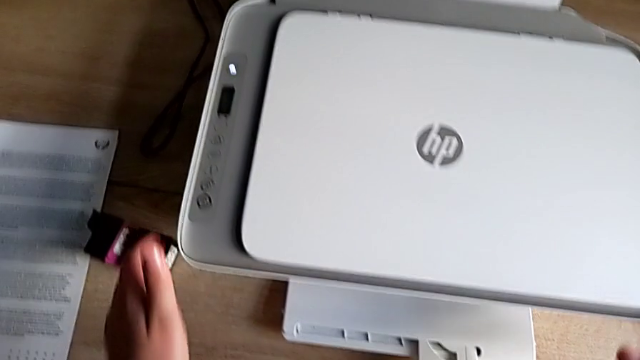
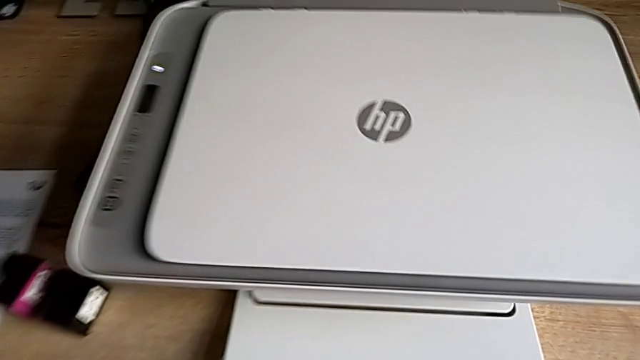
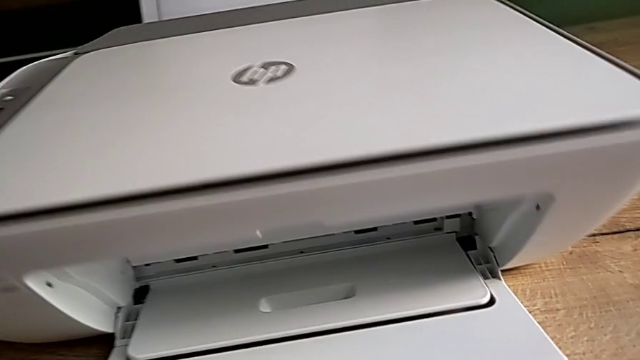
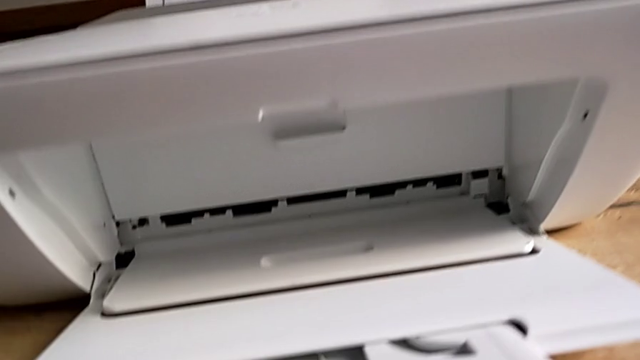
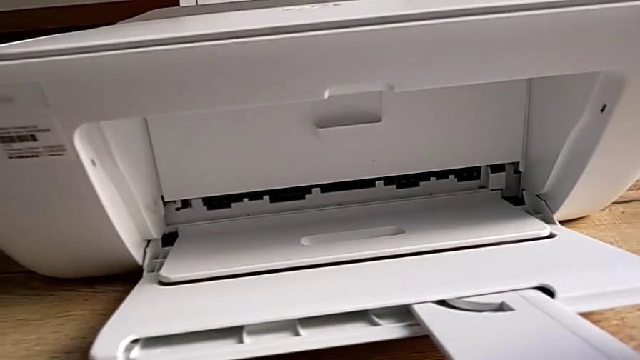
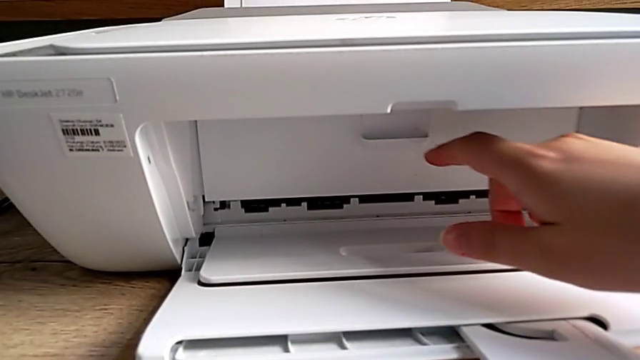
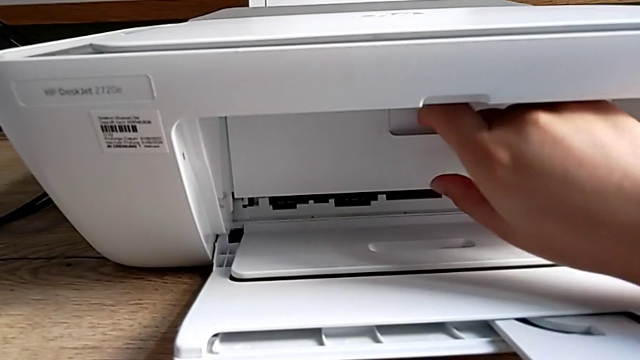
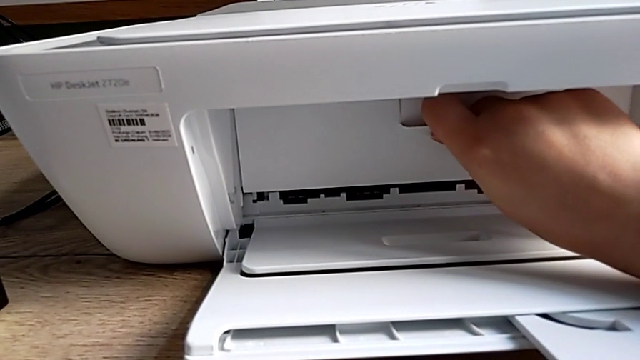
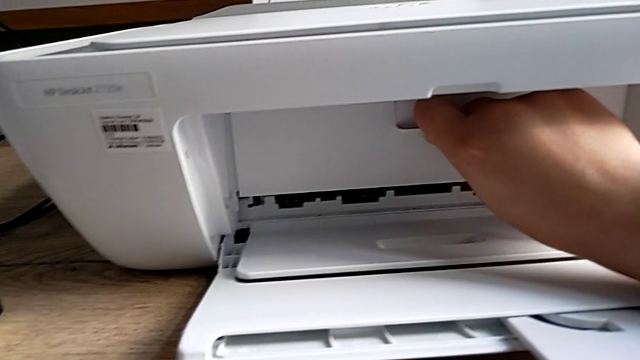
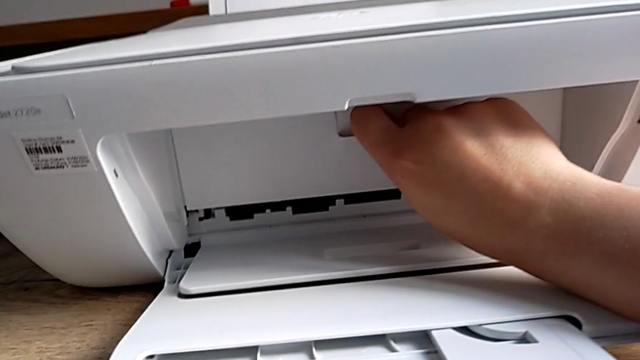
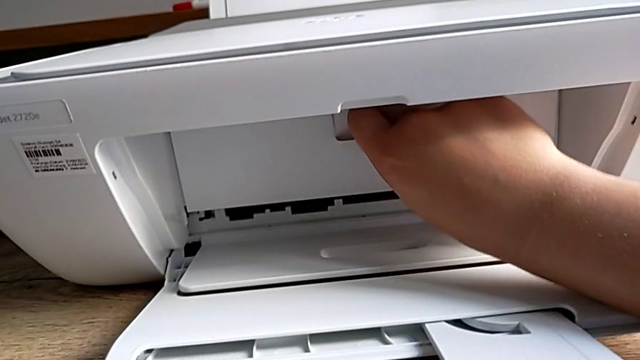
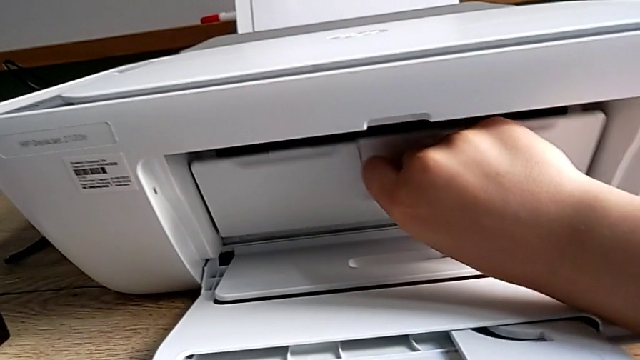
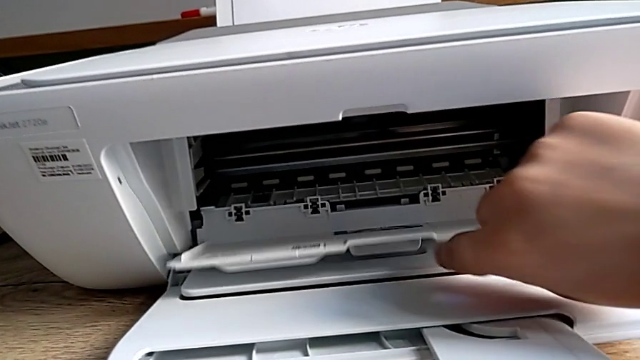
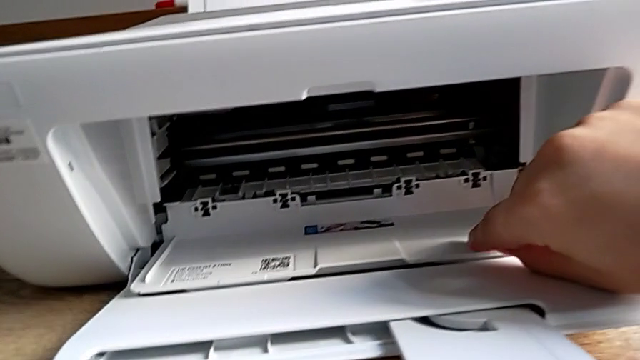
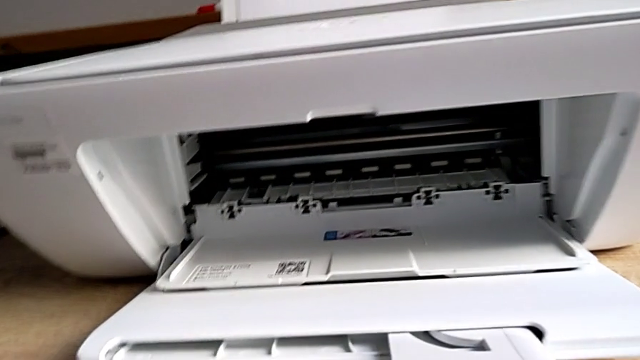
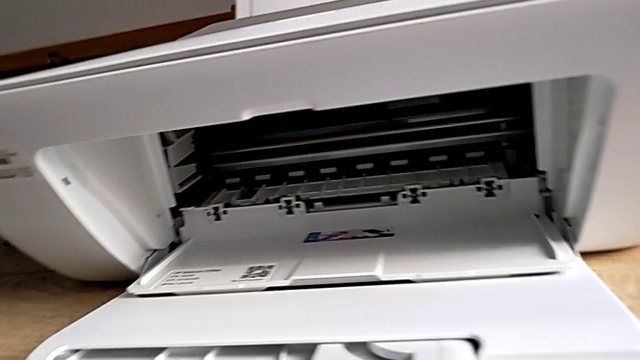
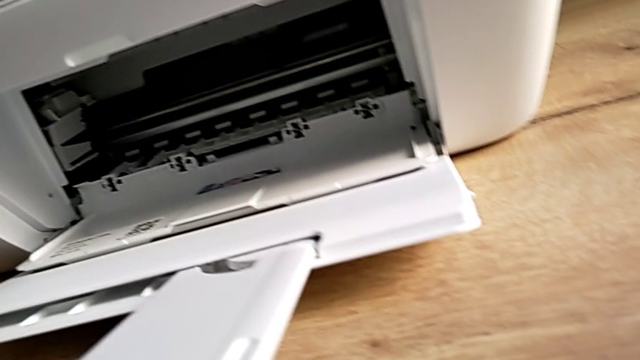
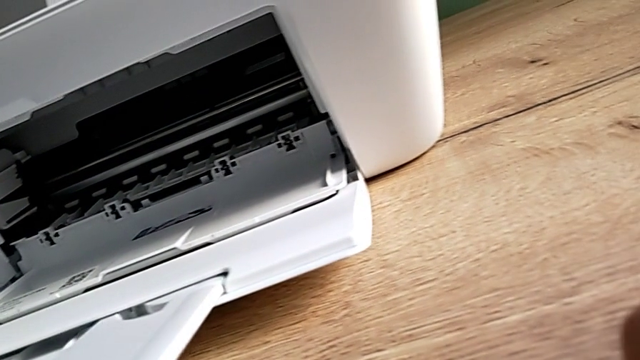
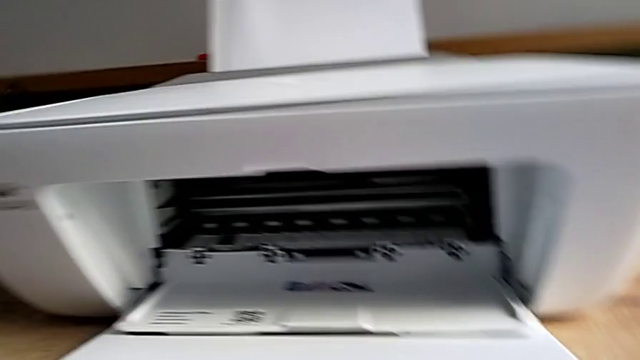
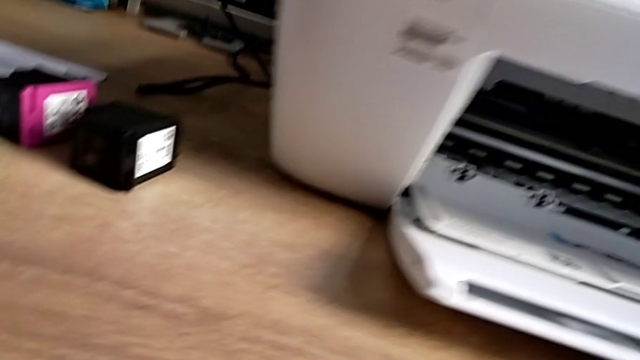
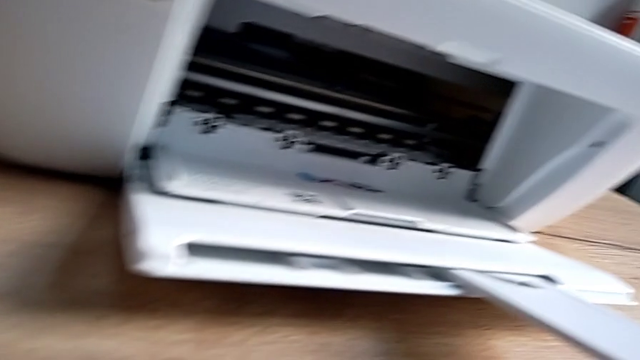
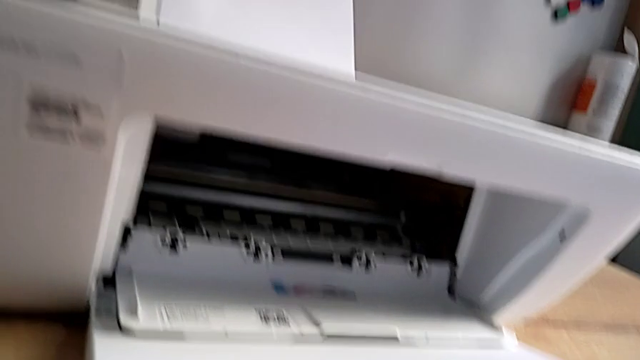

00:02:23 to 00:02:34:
The camera wearer is exchanging their left ink cartridge. They grab the cartridge gate, pull it, open it and inspect the printer.

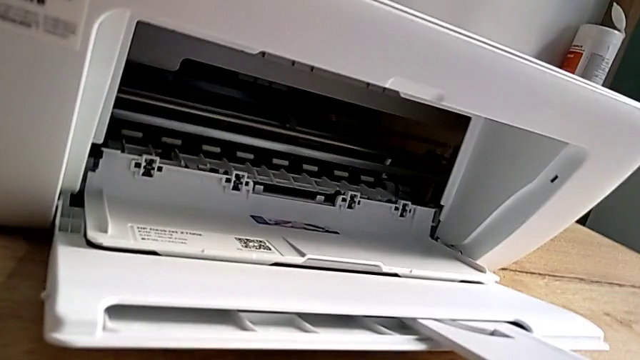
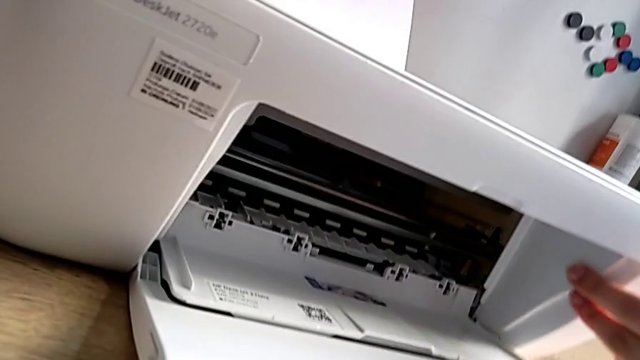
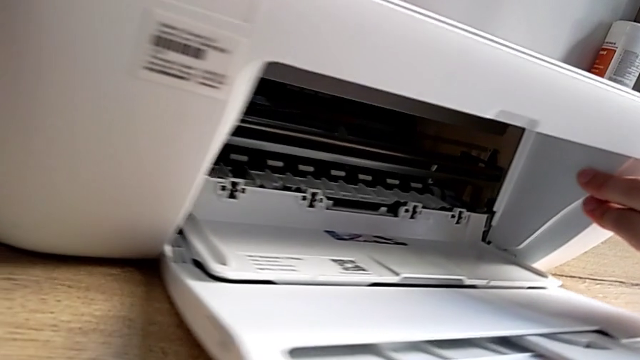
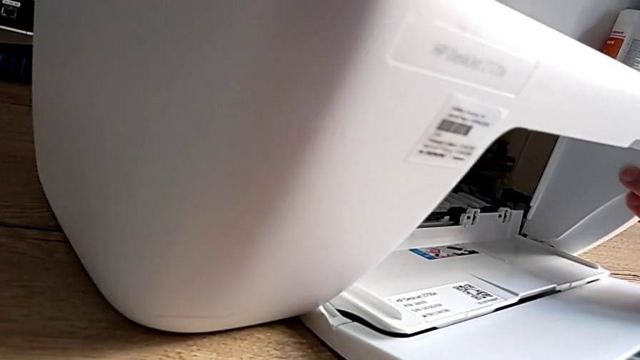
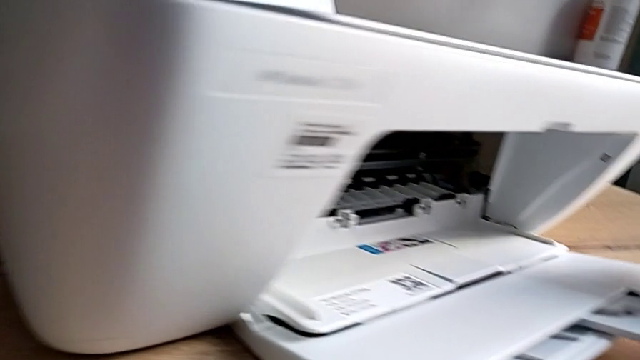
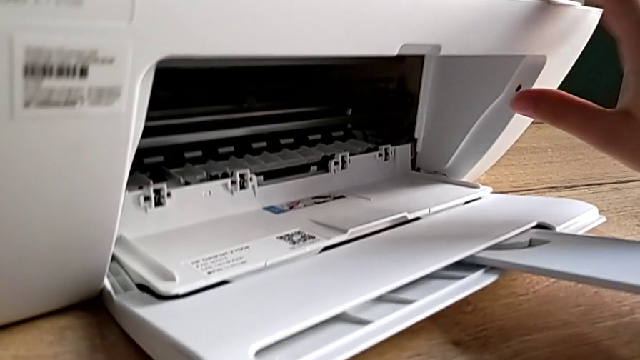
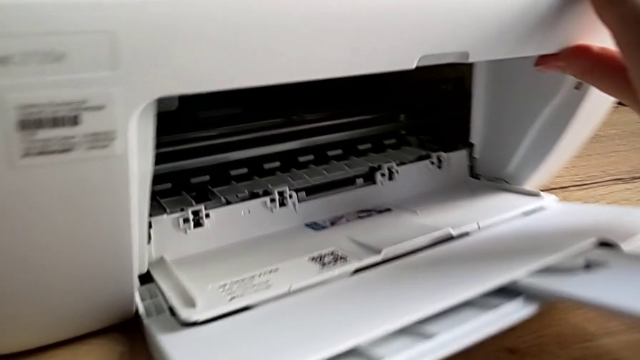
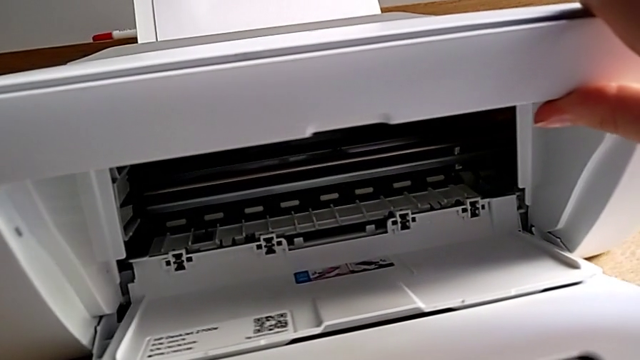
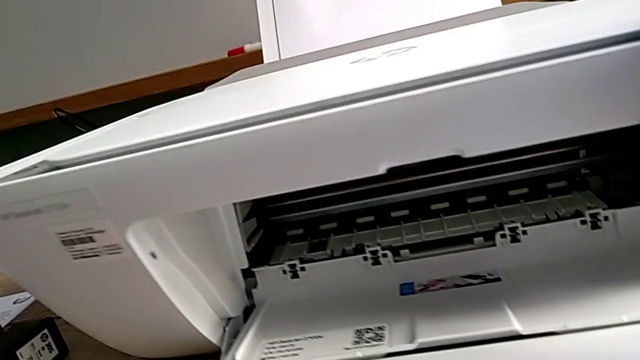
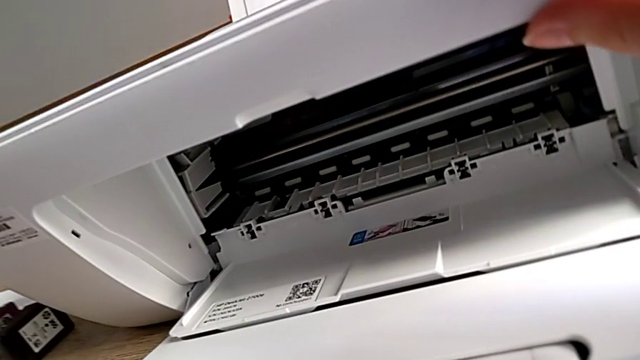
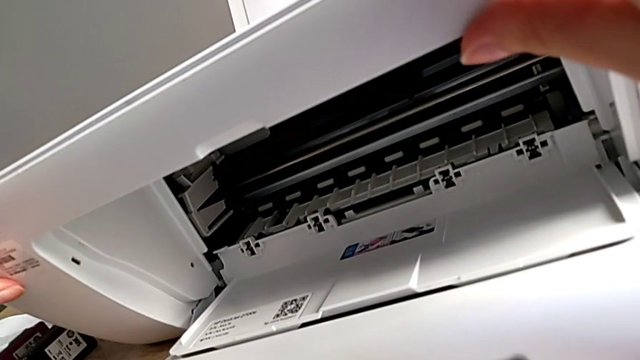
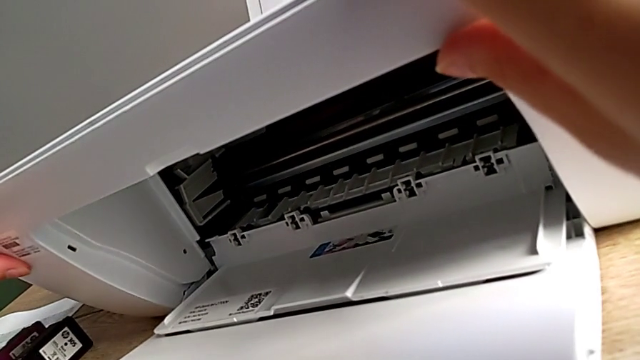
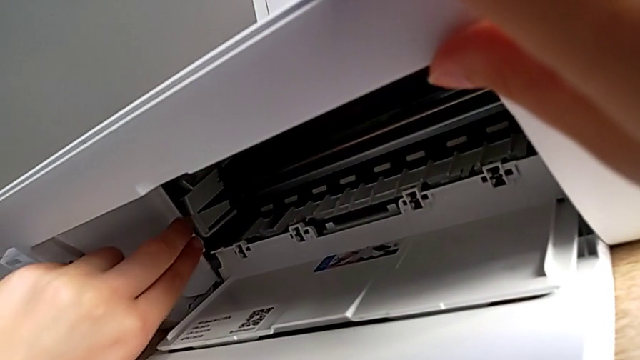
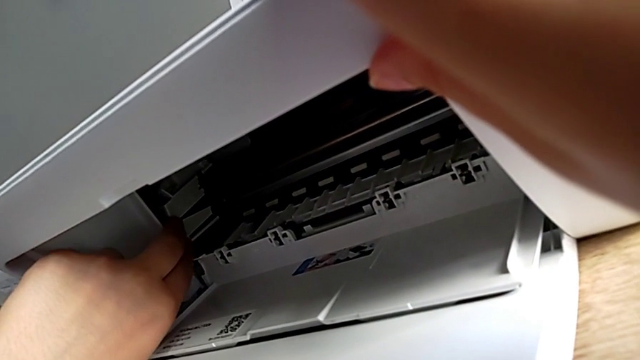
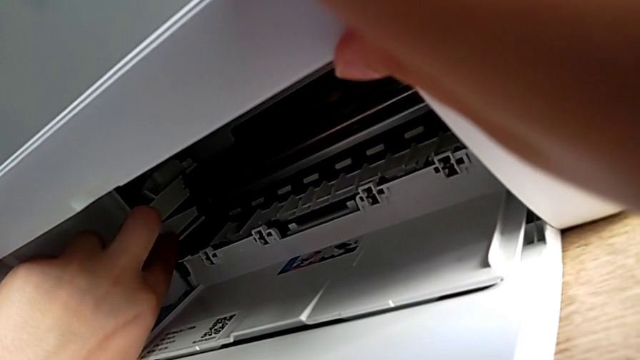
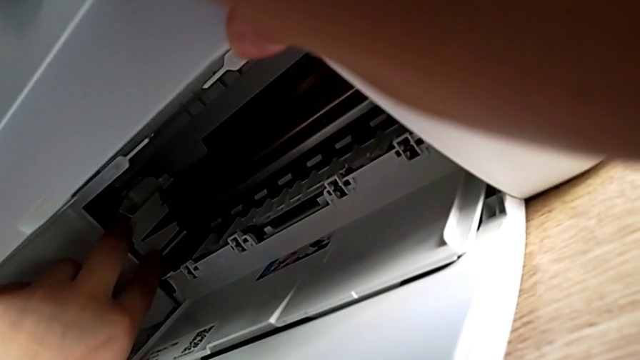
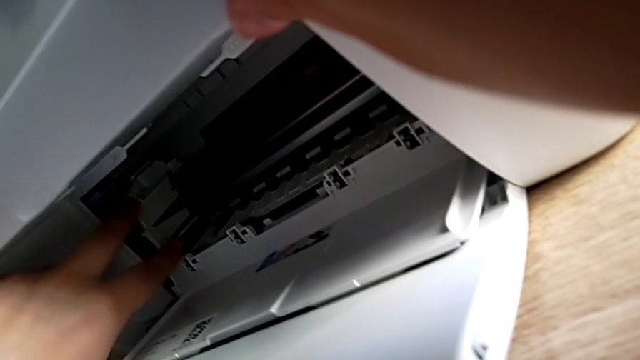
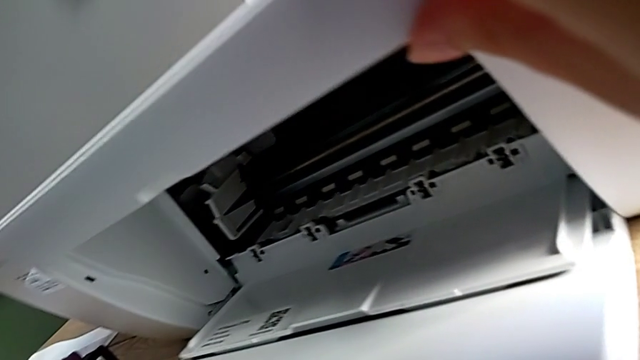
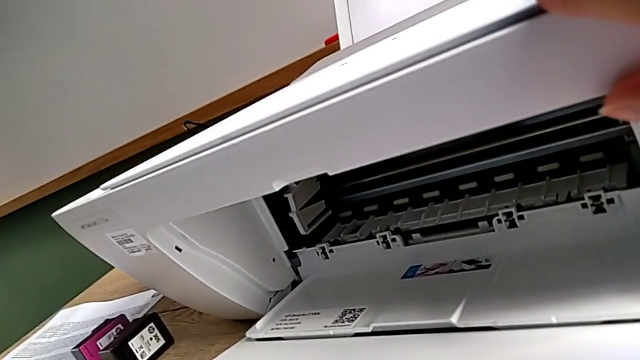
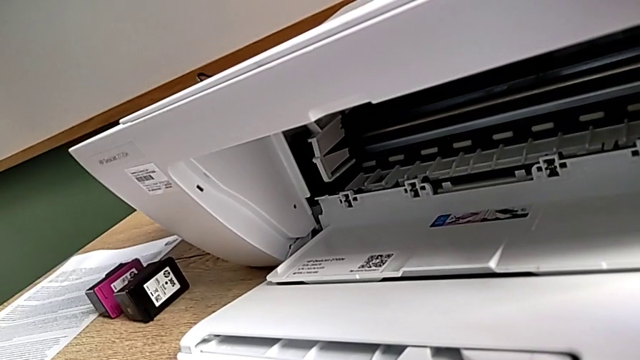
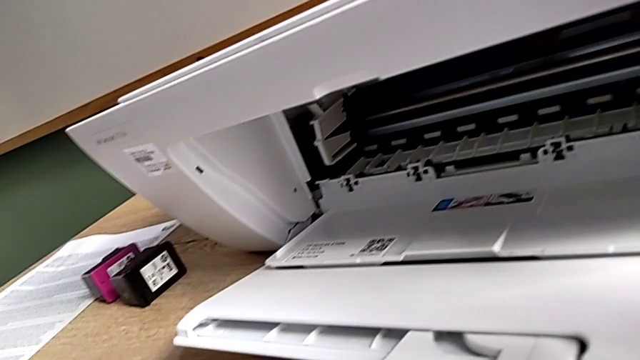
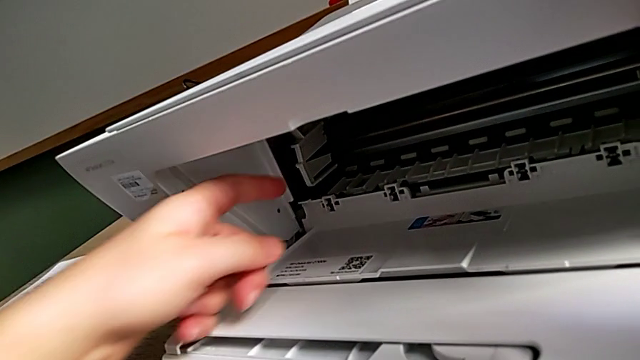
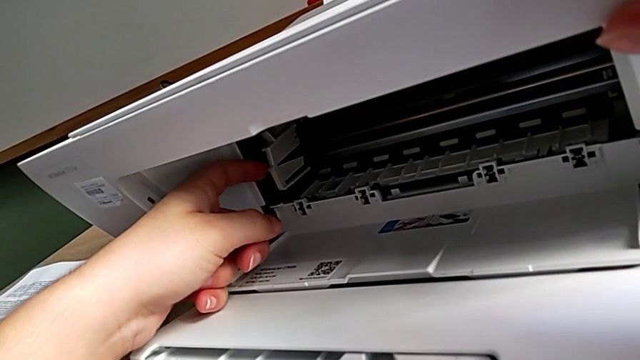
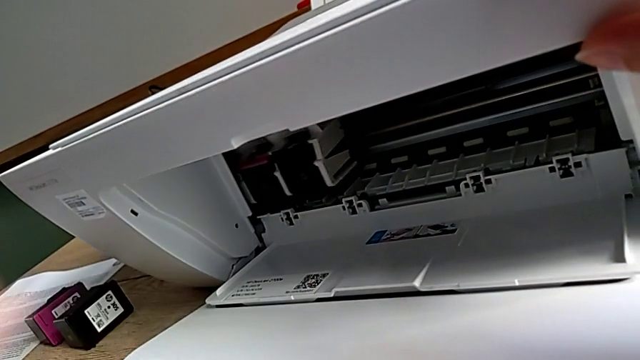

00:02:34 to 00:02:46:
The camera wearer is exchanging their left ink cartridge. They rotate the printer twice, touch the ink cartridge, press it and wrongly touch it.
